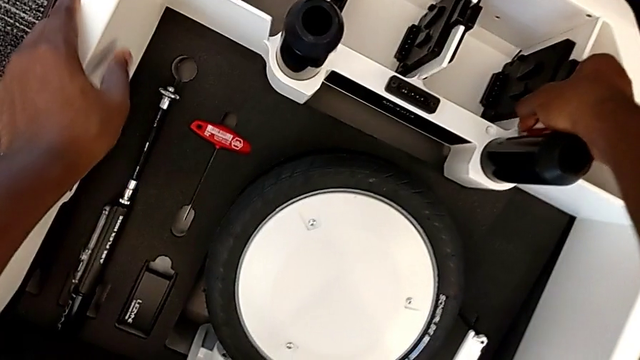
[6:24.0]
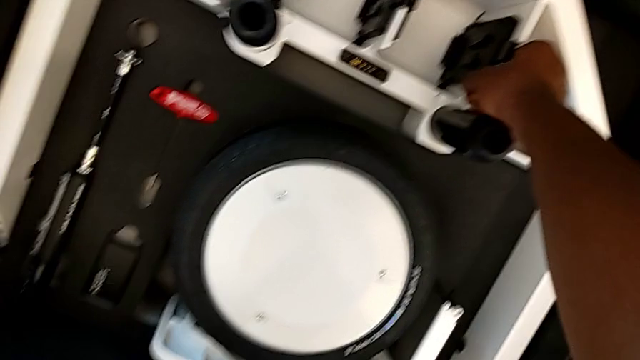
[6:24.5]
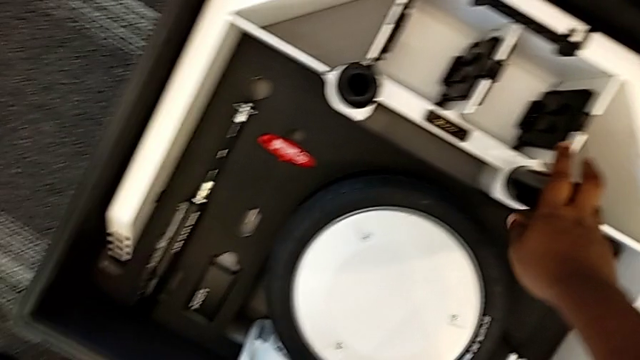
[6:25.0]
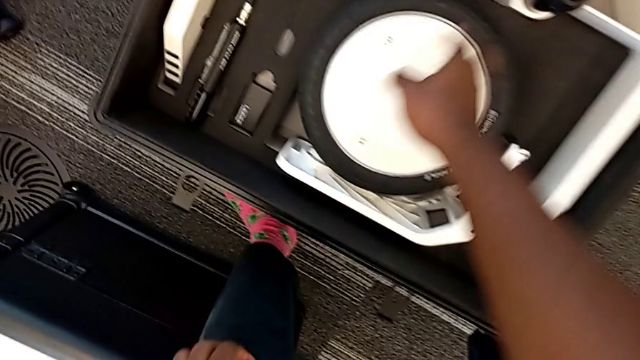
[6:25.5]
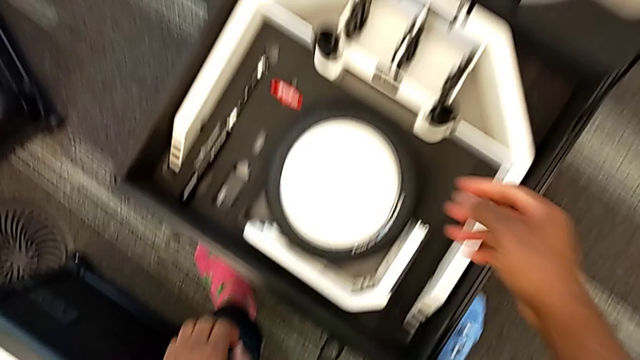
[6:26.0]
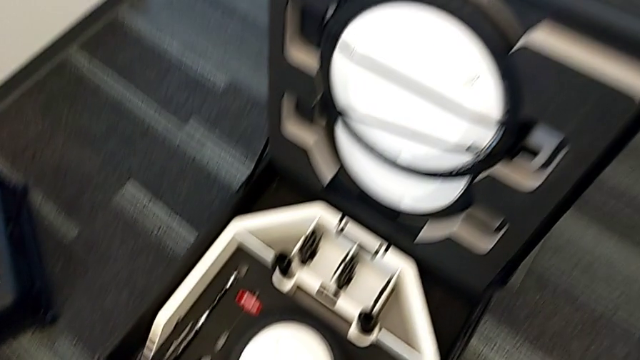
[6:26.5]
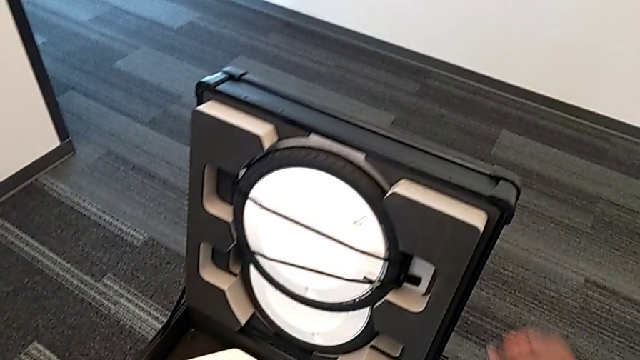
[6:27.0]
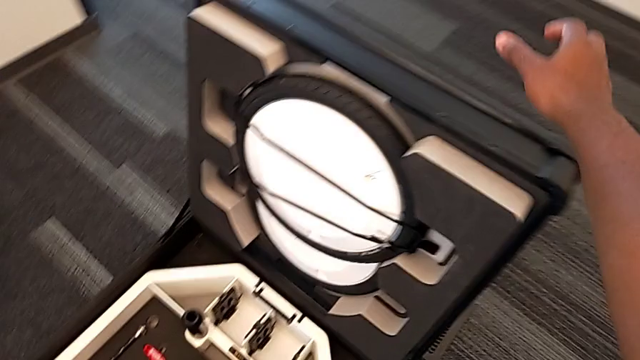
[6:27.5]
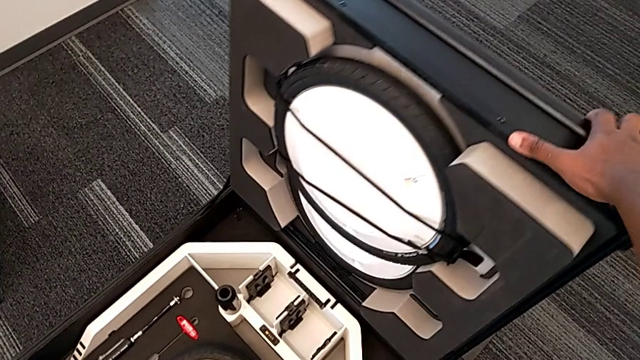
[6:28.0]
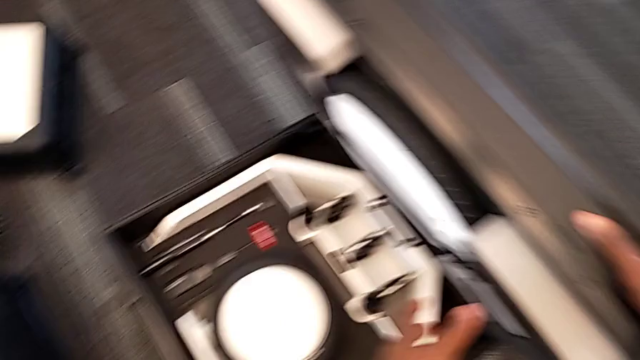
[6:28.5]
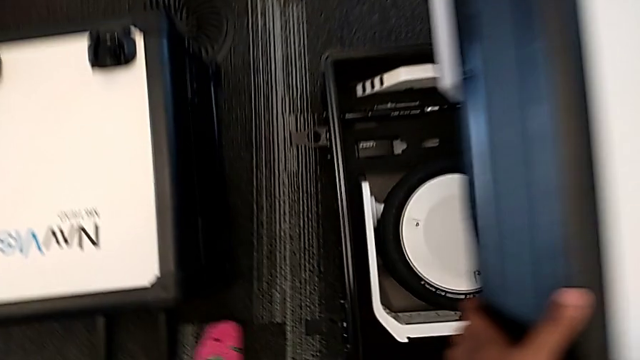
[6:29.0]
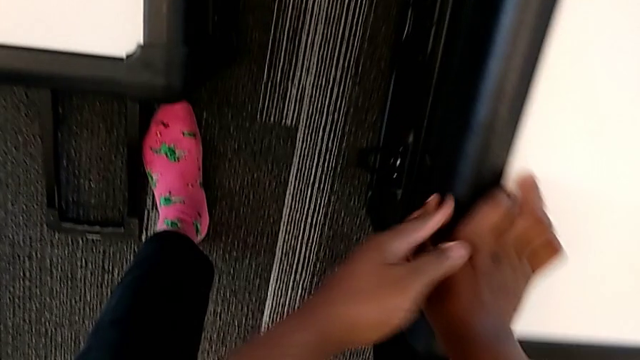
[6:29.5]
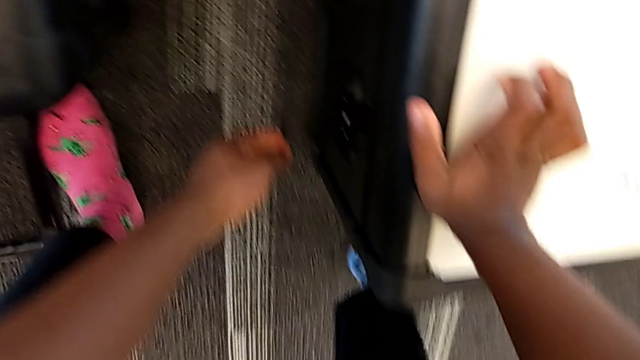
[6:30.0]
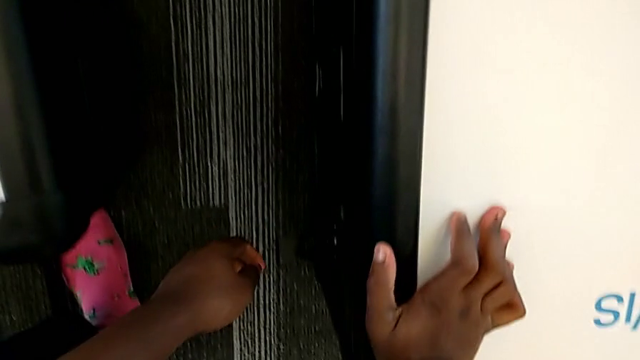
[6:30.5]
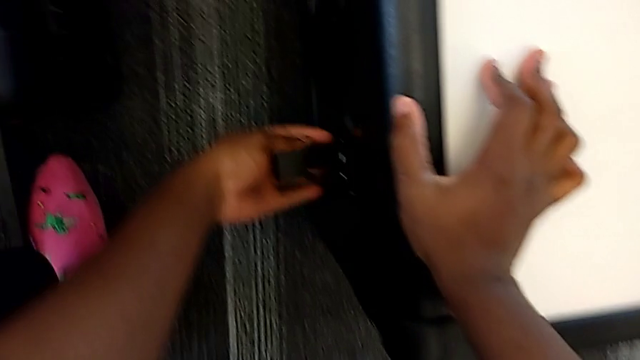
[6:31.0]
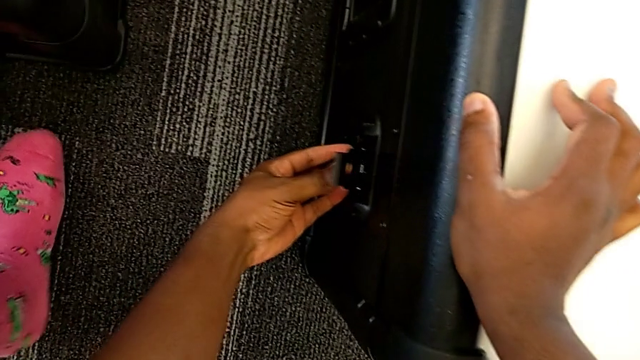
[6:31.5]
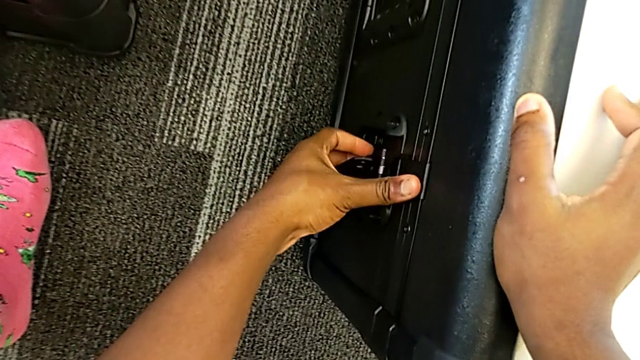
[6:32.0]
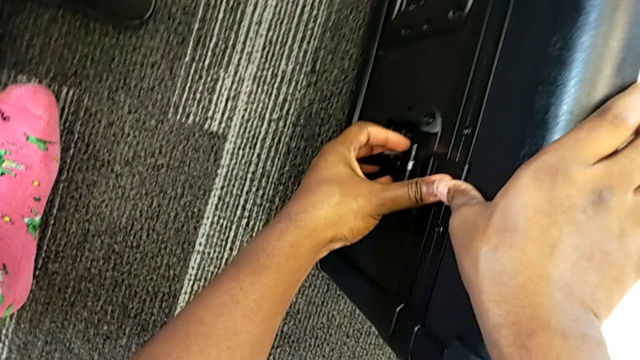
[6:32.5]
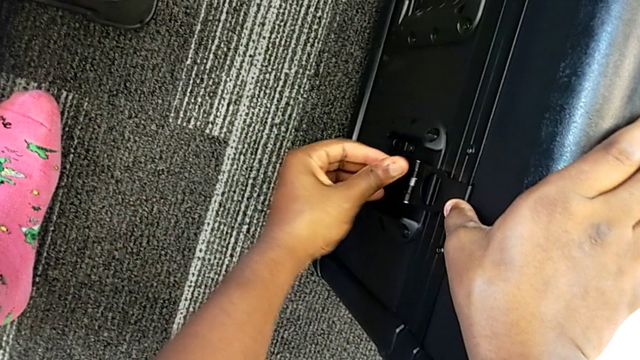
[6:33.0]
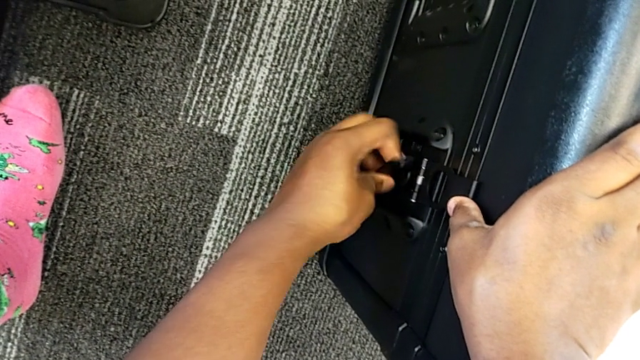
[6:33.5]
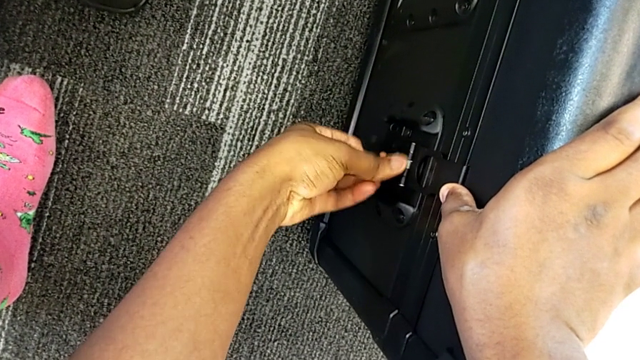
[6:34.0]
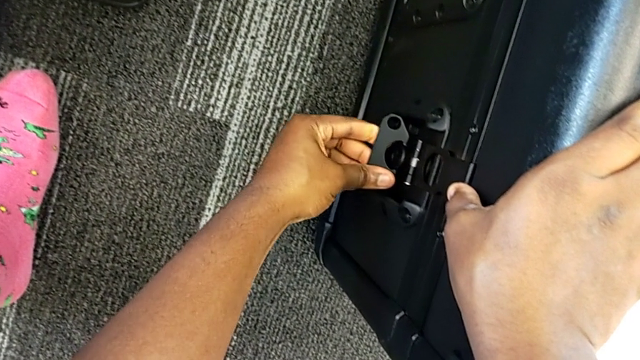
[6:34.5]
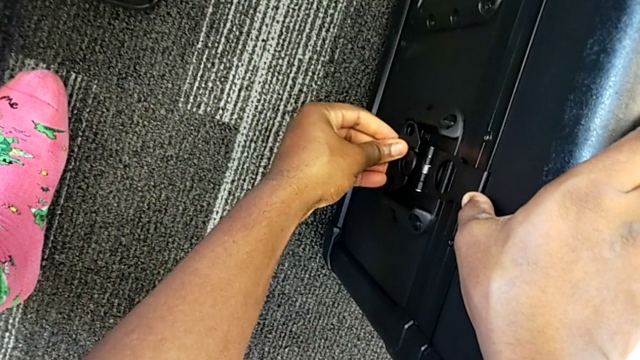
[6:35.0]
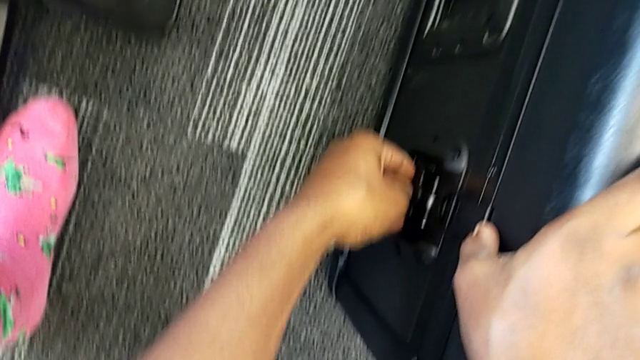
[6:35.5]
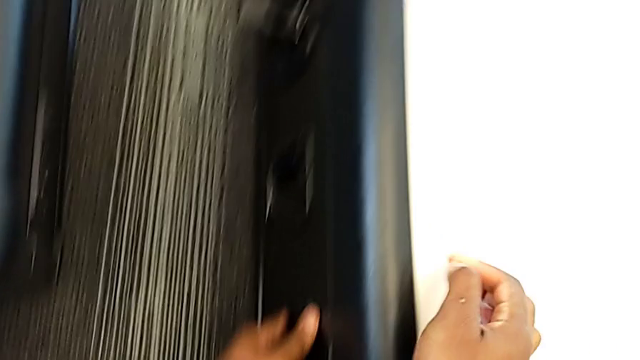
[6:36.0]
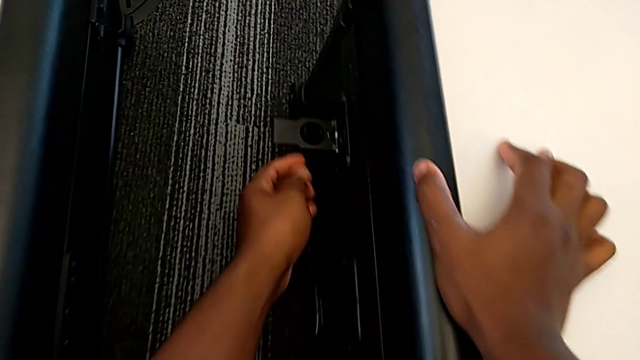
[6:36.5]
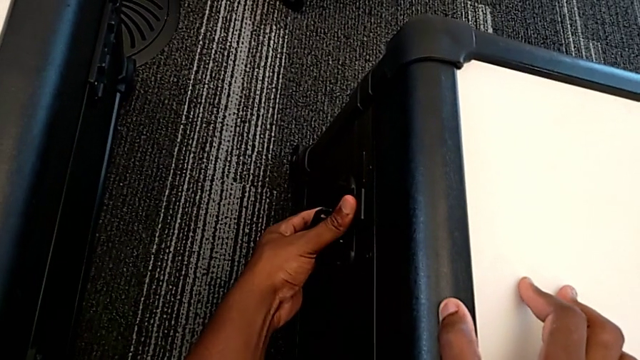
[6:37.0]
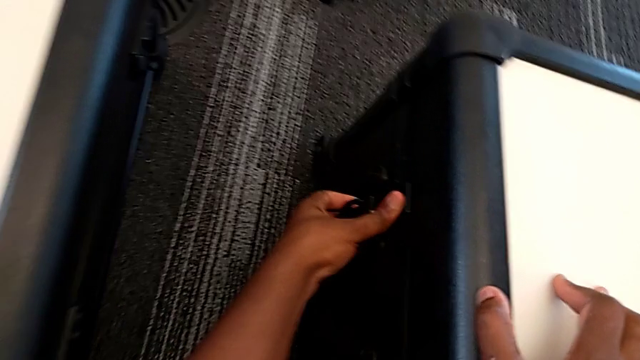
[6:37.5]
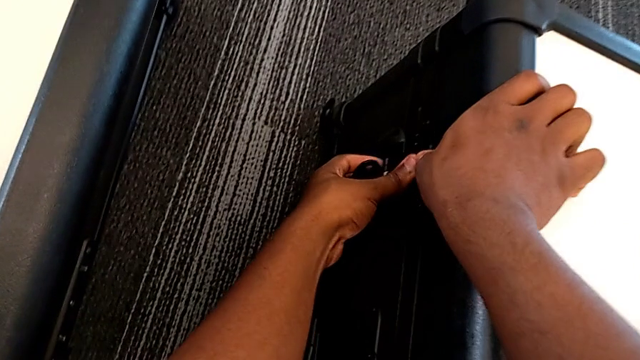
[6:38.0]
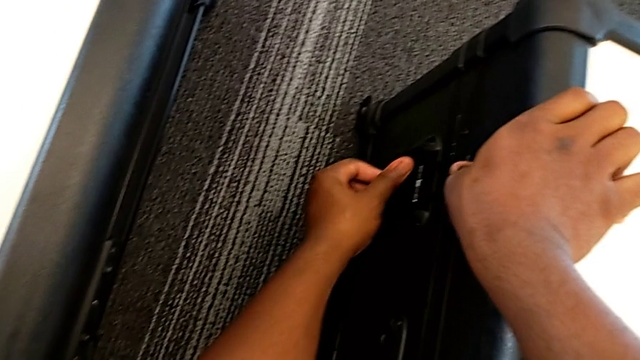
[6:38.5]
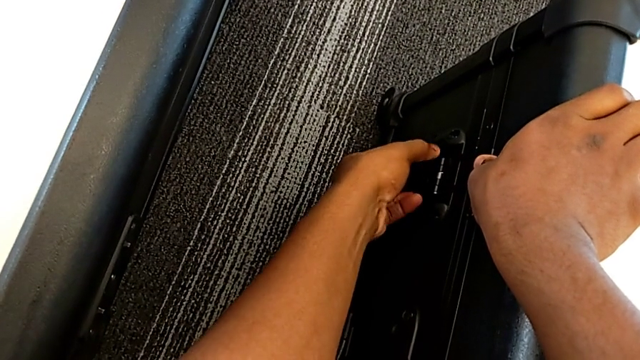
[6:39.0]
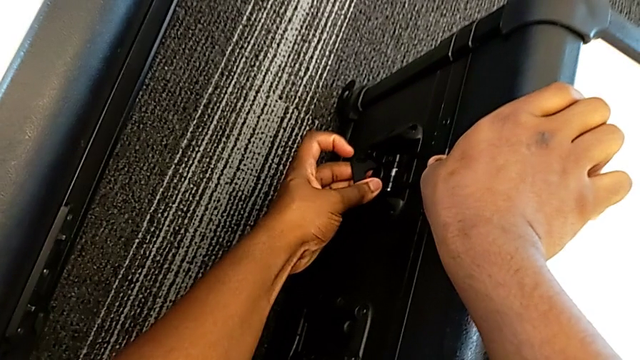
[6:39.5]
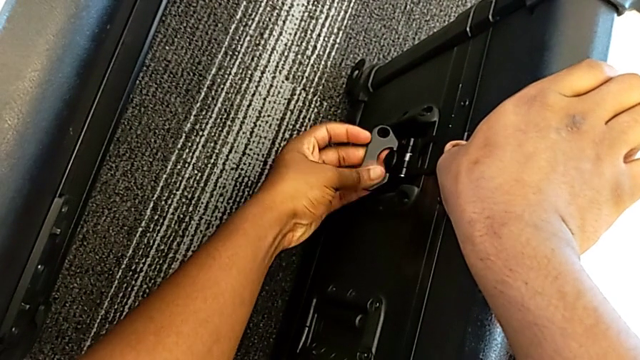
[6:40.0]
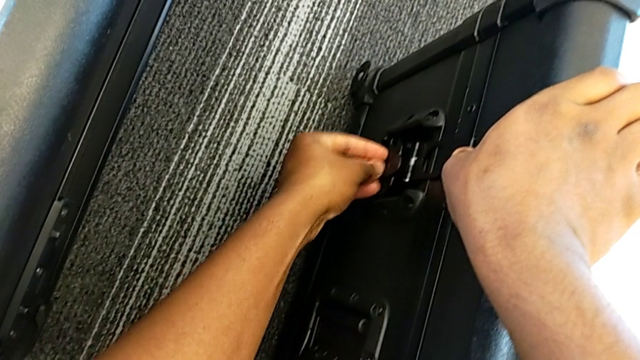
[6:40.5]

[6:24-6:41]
The camera wearer is disassembling the wheels from the wheel unit. They close the wheel box and lock the wheel box.
